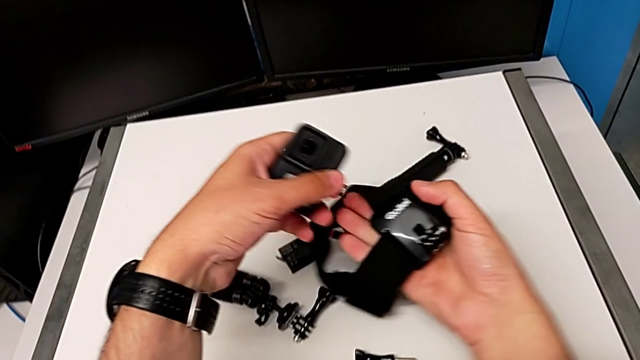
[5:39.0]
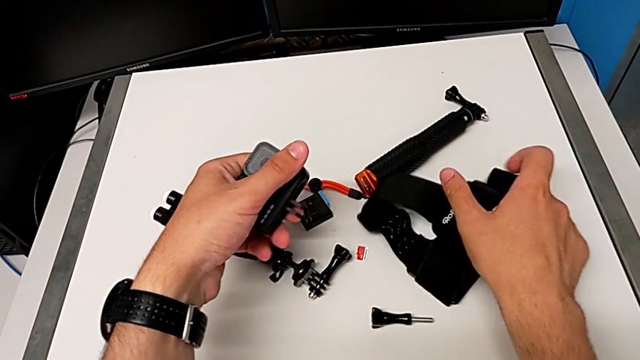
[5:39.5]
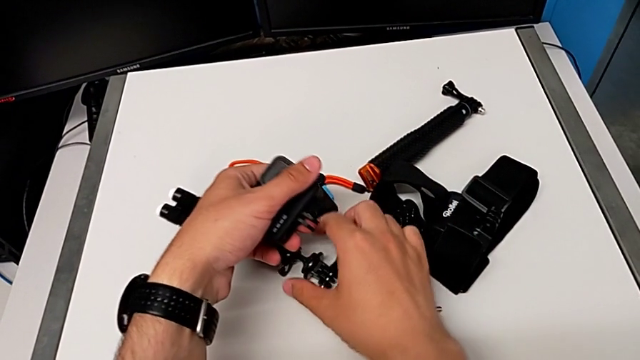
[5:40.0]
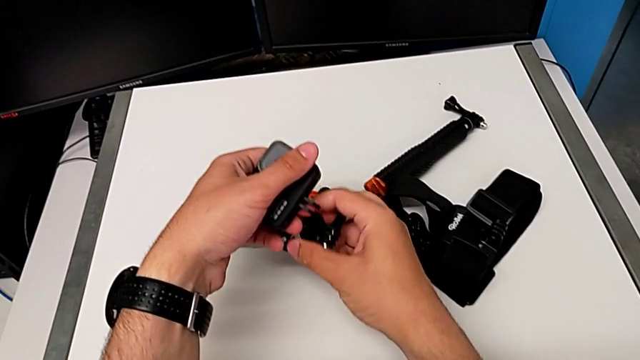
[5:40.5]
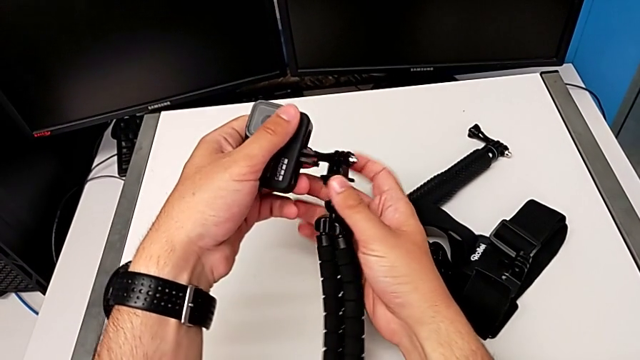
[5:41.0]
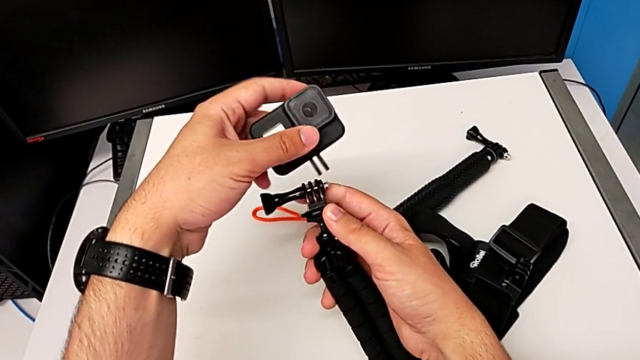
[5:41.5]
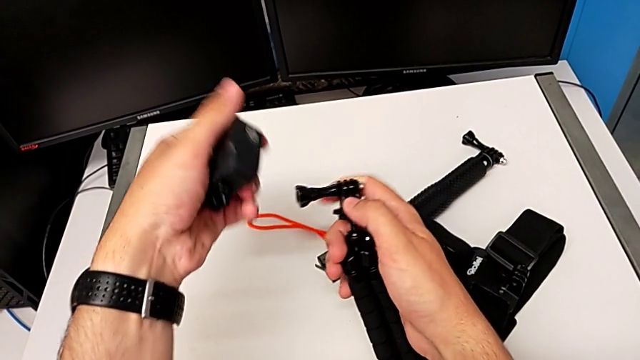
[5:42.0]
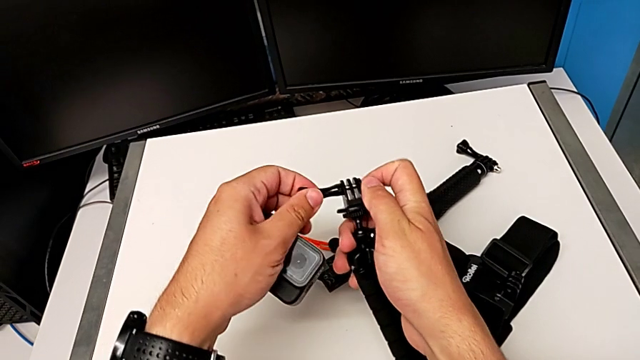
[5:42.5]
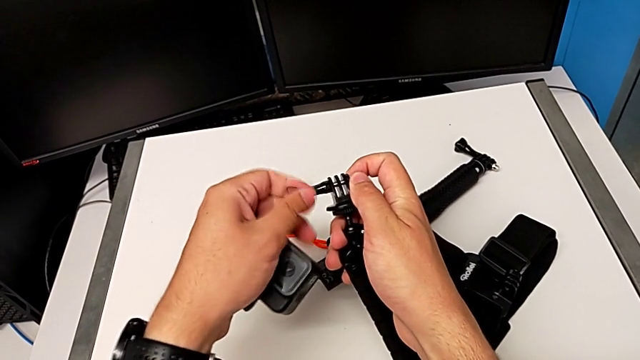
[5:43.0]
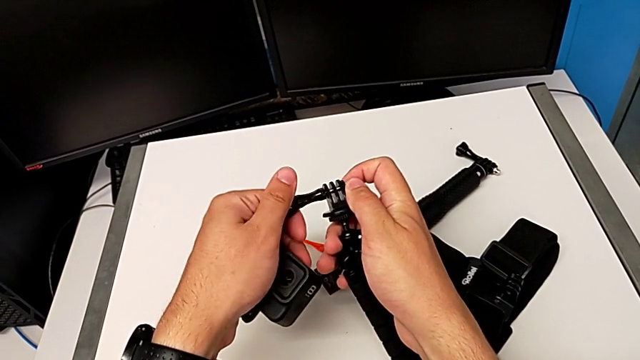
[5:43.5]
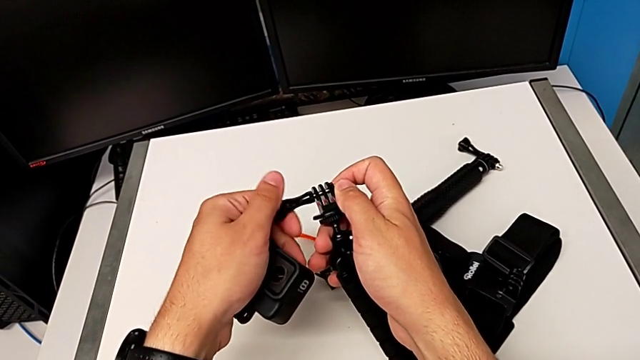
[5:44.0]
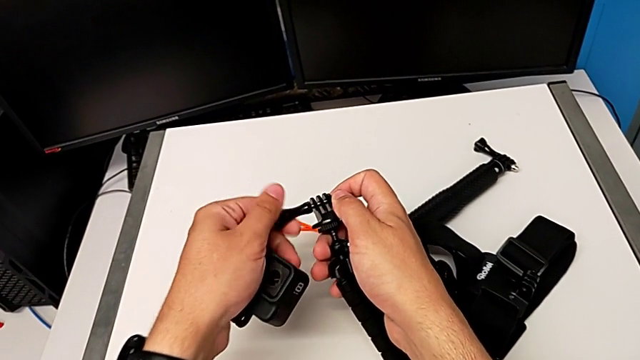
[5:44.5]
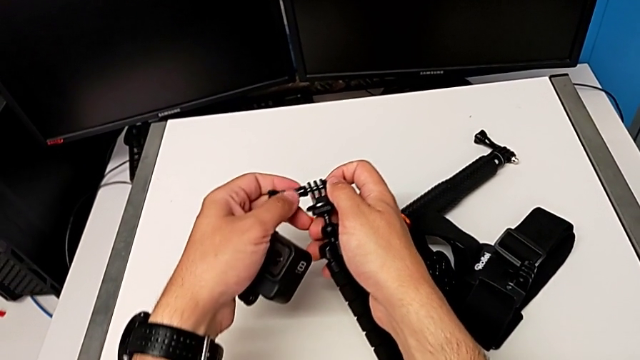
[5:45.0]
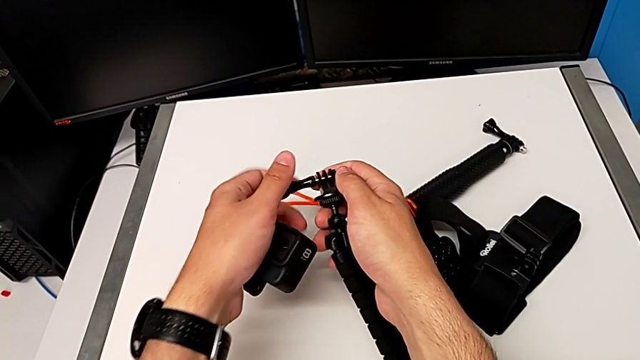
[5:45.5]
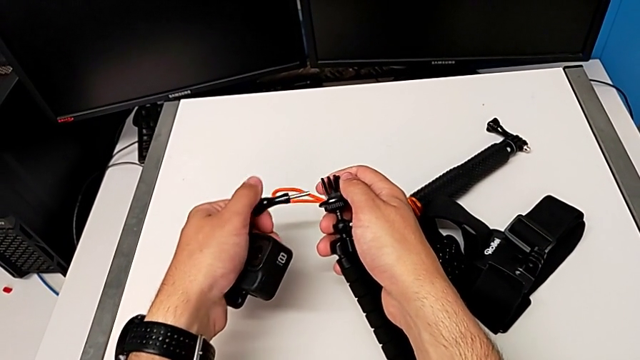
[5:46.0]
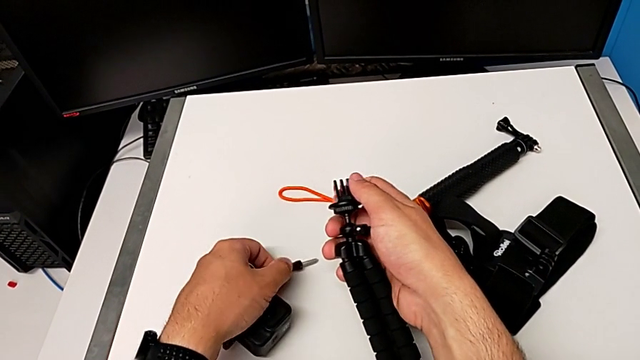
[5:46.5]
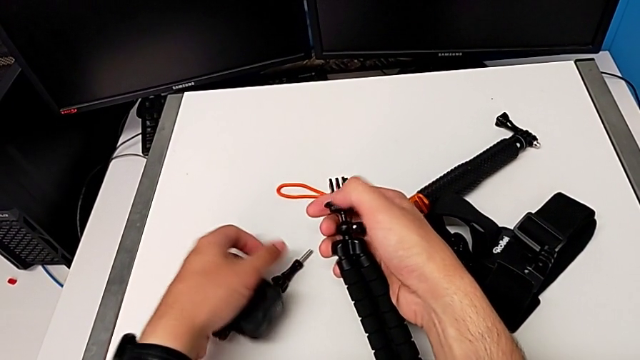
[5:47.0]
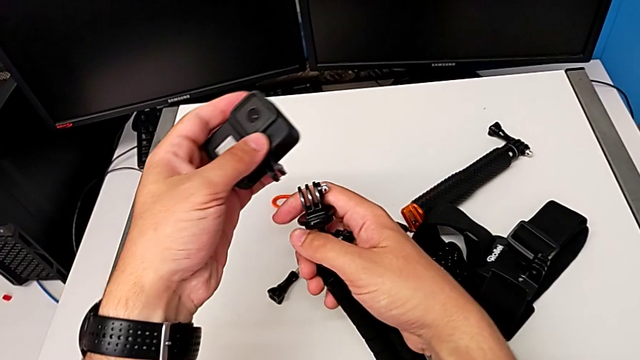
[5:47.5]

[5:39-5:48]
The camera wearer is switching the strap mount for the tripod mount. They grab the tripod and unscrew it.

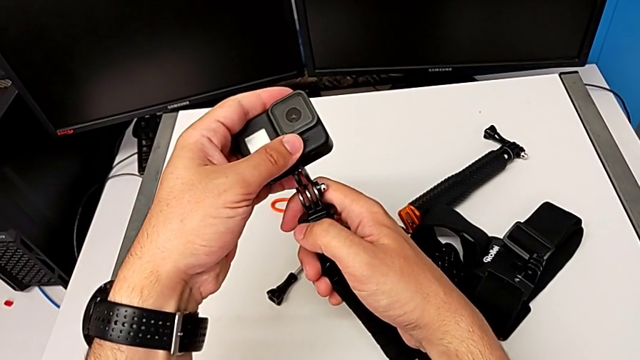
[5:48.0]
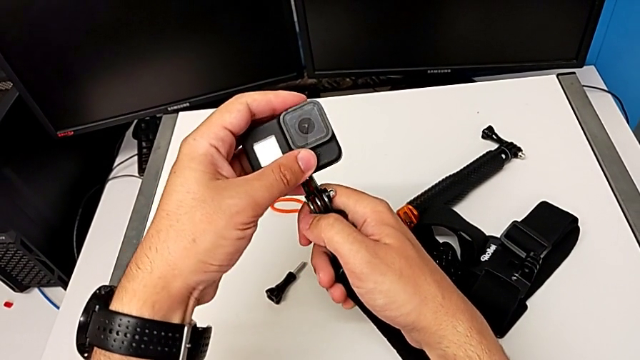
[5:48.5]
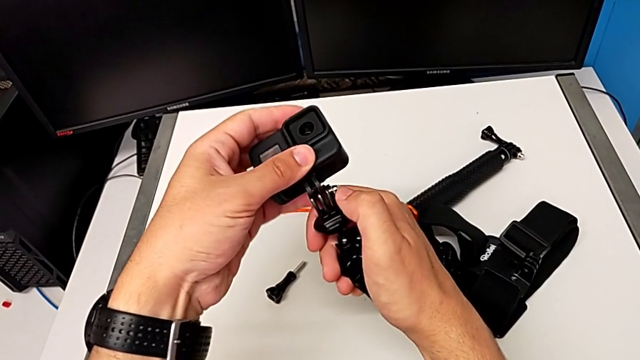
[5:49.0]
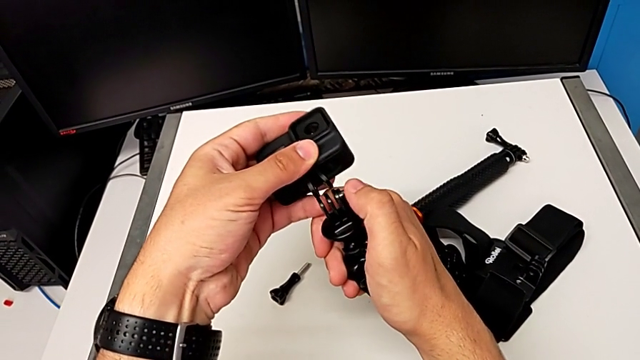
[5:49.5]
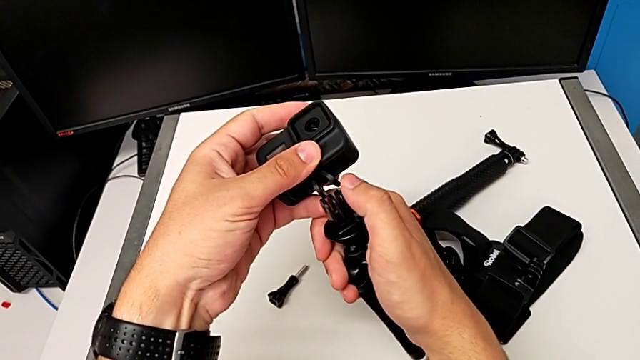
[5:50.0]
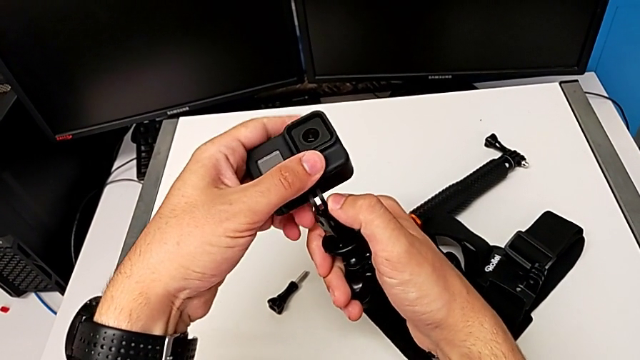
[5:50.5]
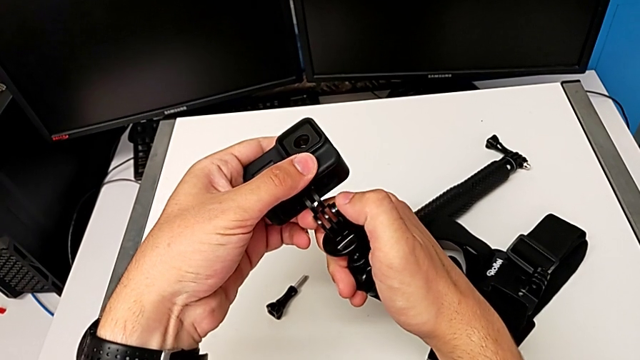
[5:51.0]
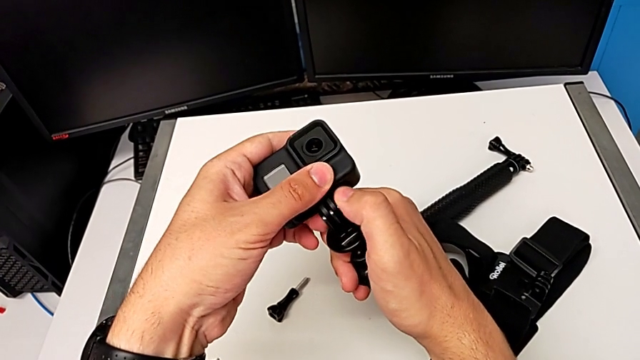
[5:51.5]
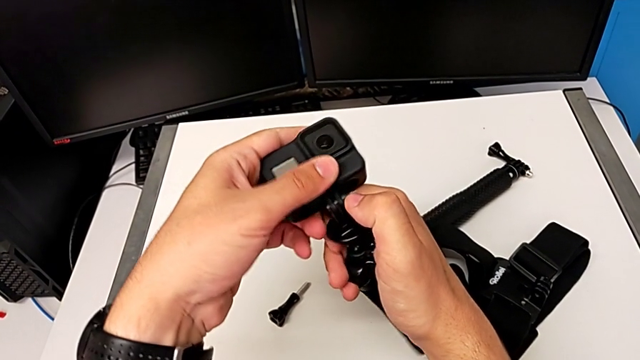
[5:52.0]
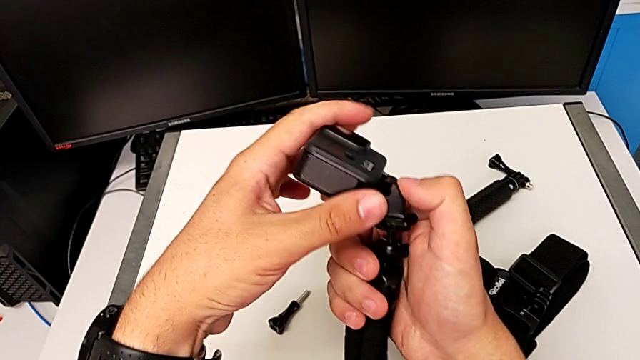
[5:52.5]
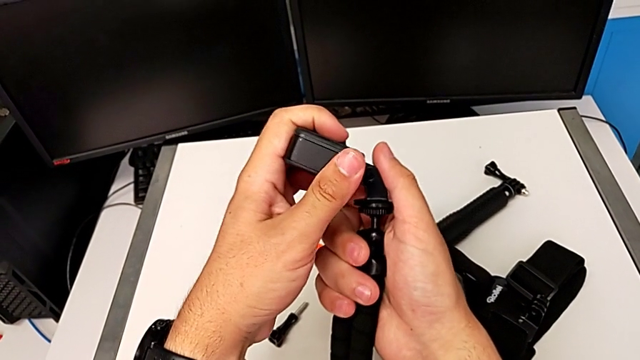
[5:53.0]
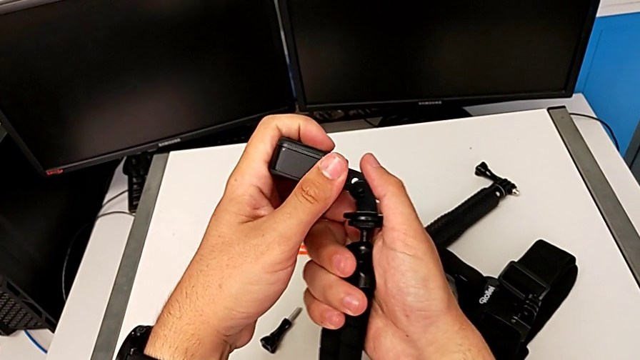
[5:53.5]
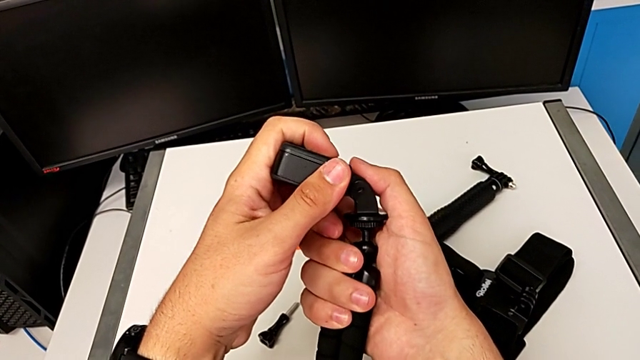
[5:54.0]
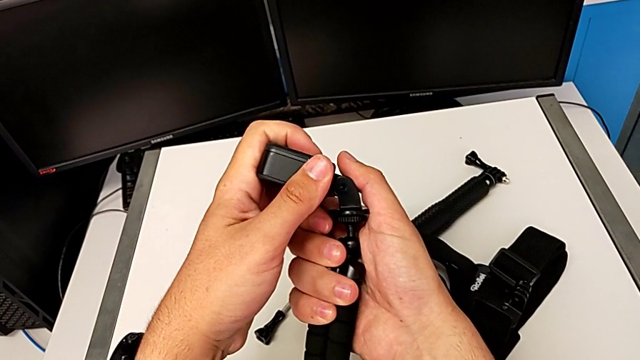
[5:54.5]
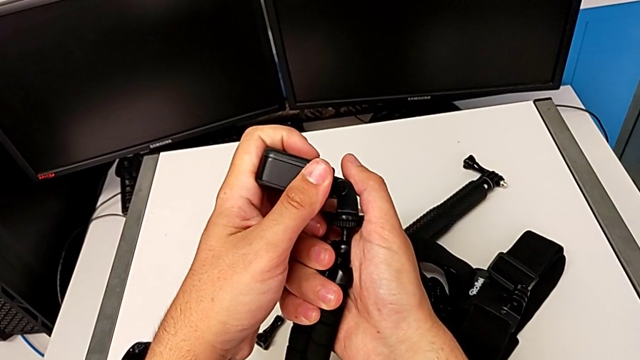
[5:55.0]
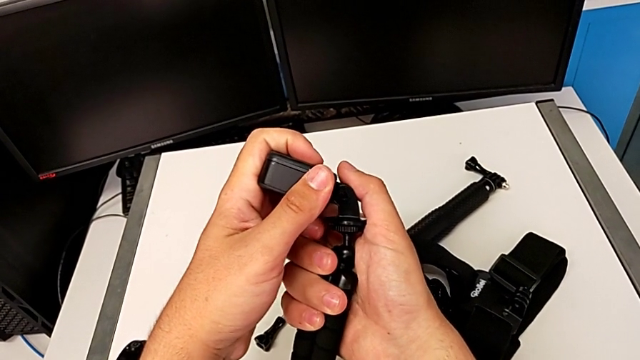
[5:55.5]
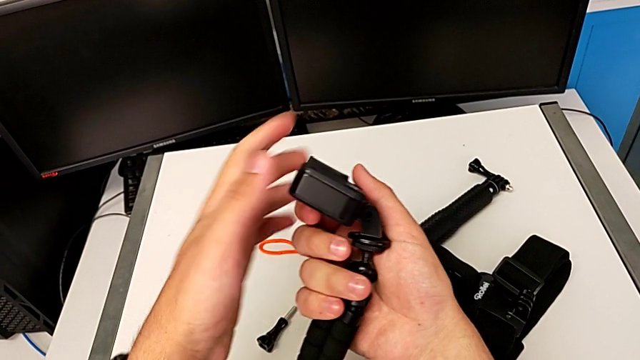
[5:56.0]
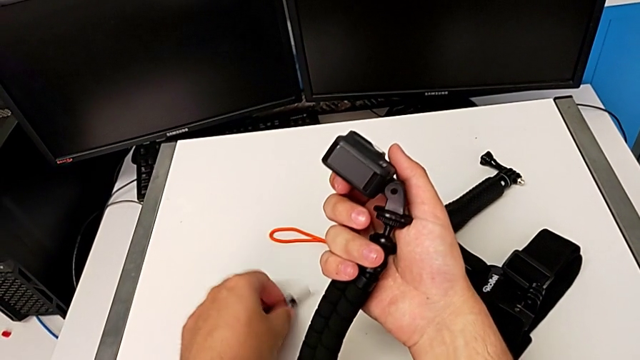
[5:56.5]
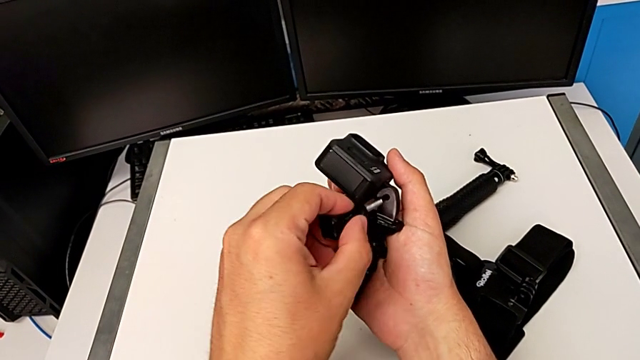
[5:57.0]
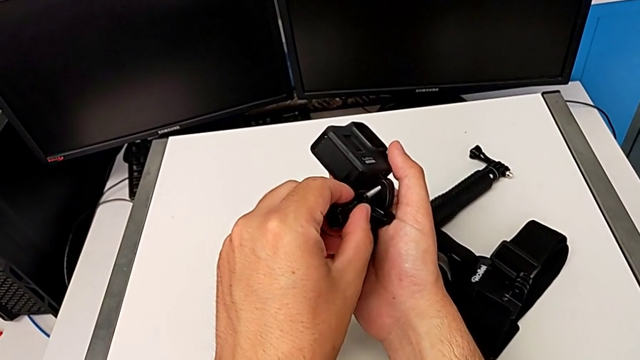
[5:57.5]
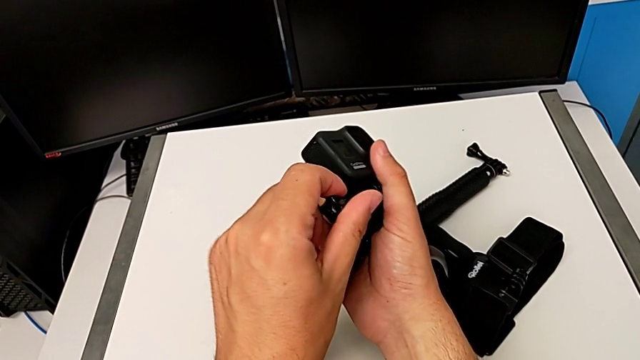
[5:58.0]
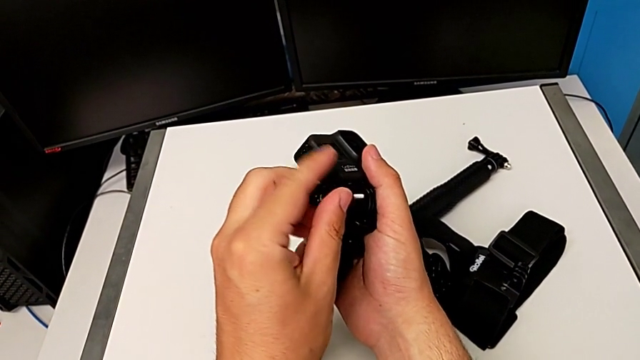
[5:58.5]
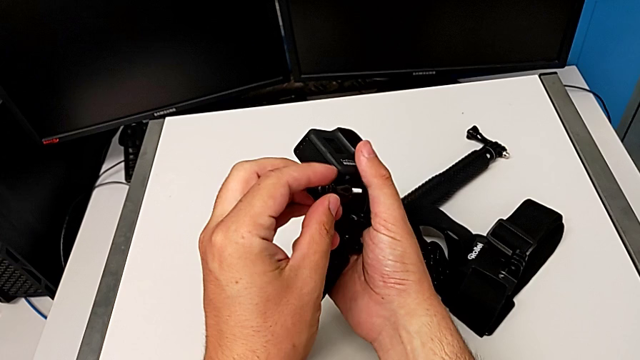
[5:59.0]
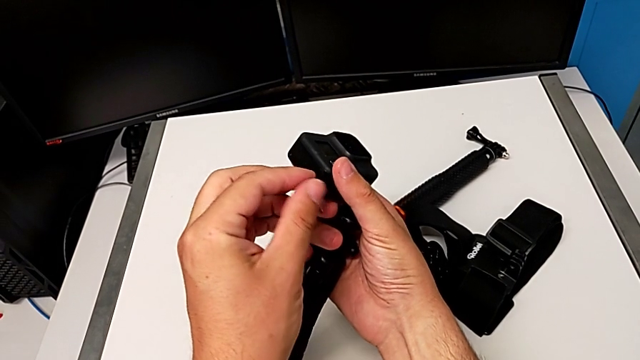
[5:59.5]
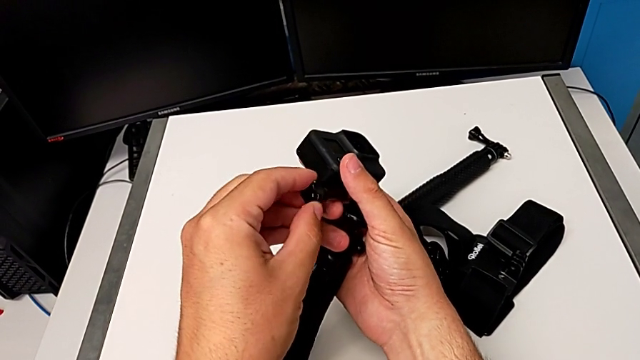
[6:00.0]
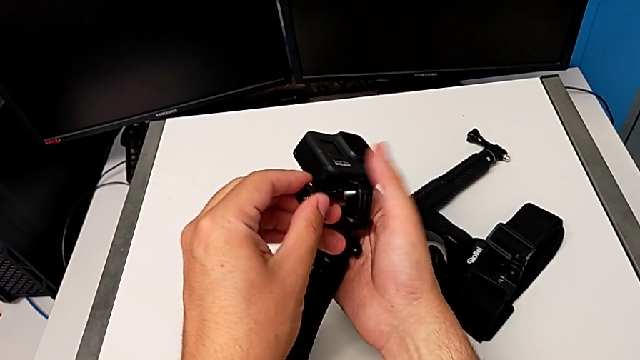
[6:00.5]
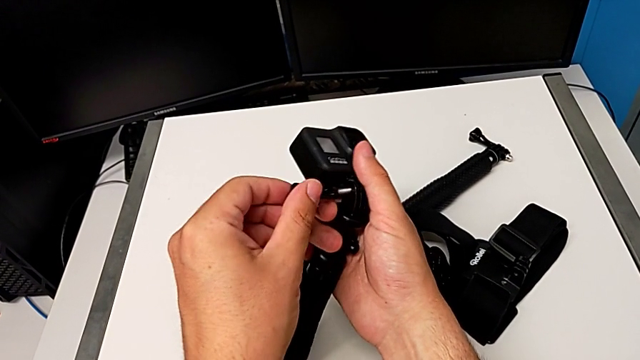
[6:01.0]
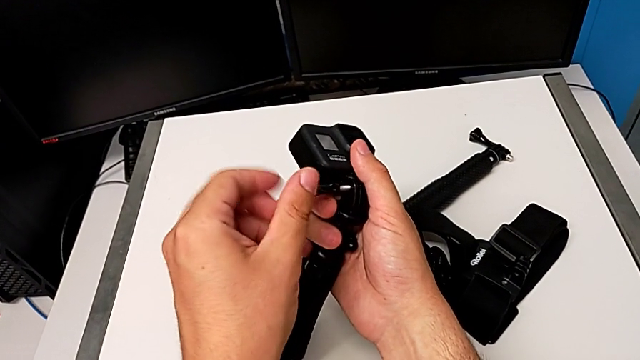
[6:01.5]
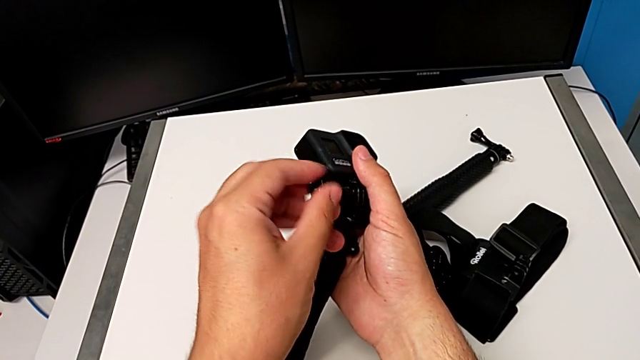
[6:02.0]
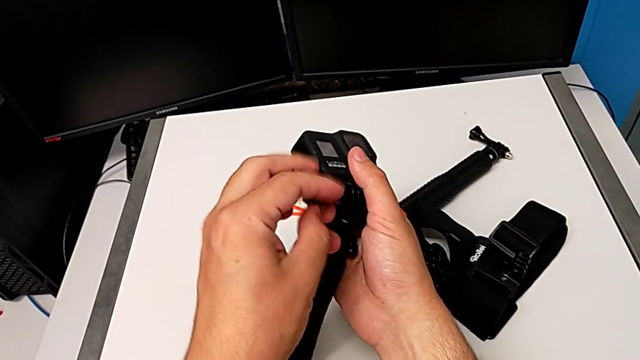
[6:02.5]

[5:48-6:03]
The camera wearer is switching the strap mount for the tripod mount. They keep inserting the GoPro and begin to screw the strap.
